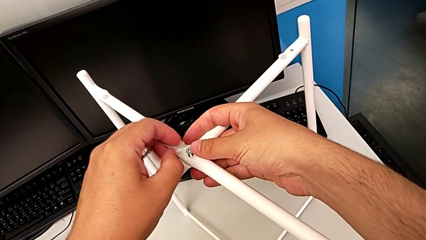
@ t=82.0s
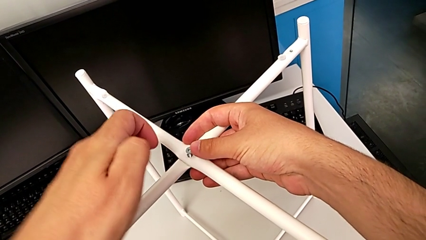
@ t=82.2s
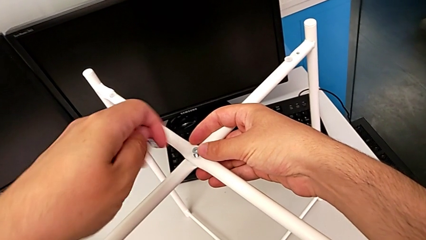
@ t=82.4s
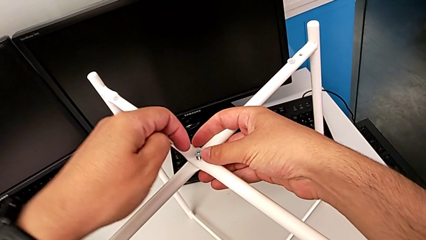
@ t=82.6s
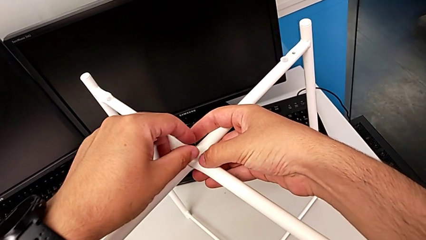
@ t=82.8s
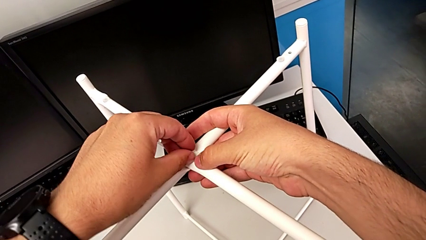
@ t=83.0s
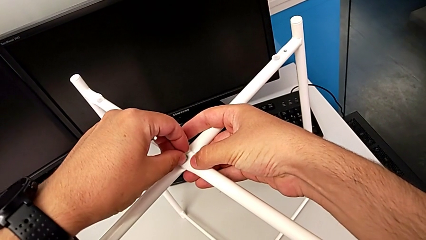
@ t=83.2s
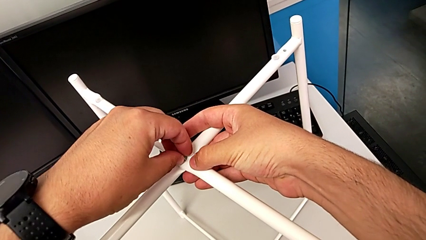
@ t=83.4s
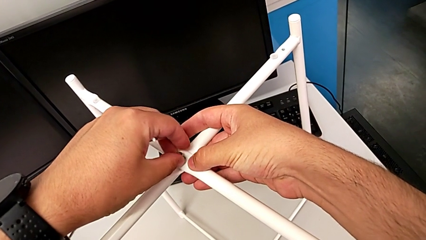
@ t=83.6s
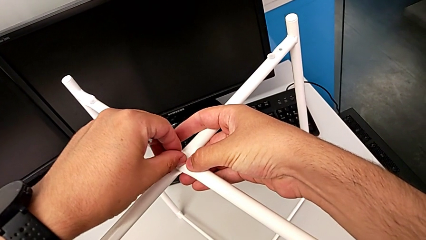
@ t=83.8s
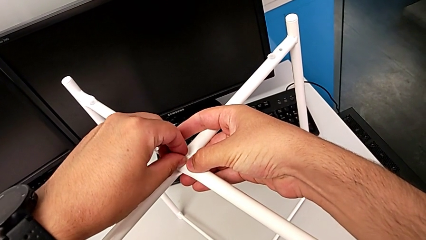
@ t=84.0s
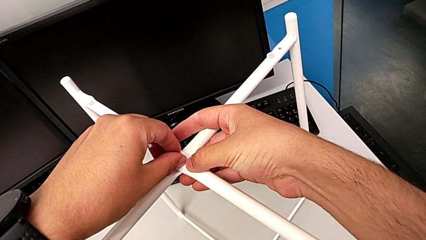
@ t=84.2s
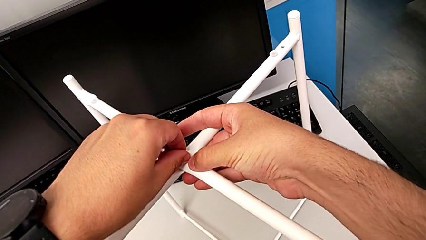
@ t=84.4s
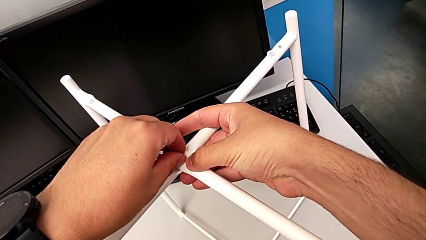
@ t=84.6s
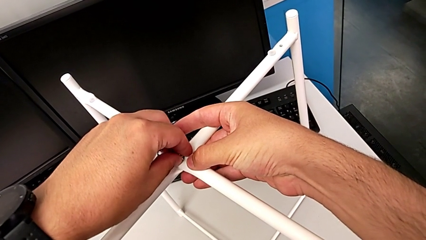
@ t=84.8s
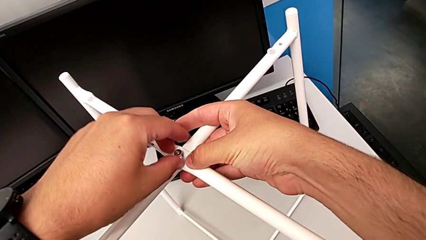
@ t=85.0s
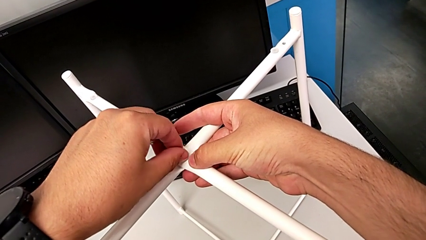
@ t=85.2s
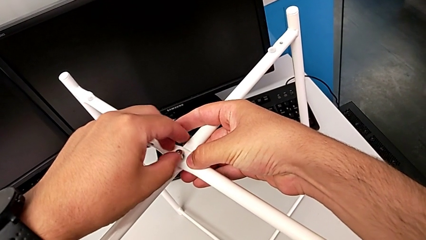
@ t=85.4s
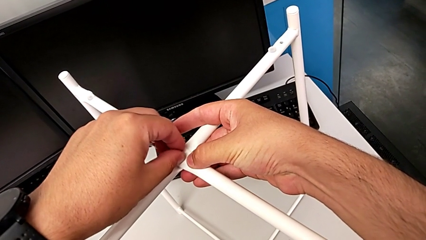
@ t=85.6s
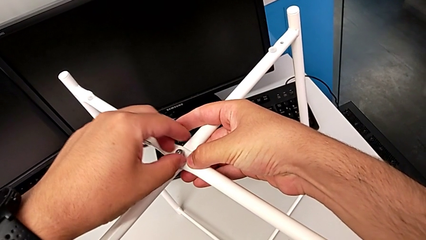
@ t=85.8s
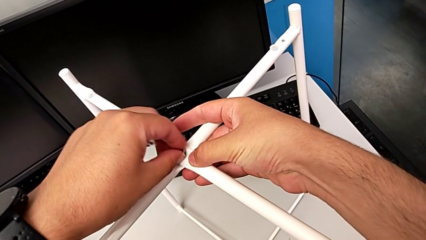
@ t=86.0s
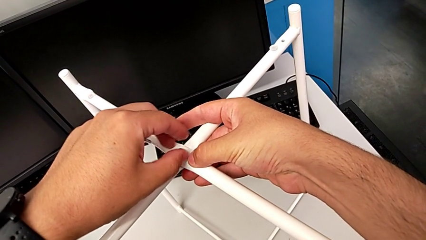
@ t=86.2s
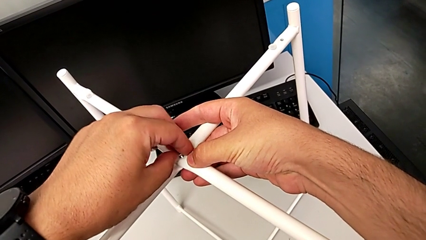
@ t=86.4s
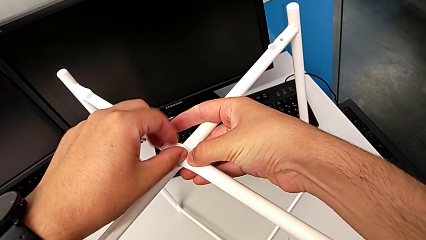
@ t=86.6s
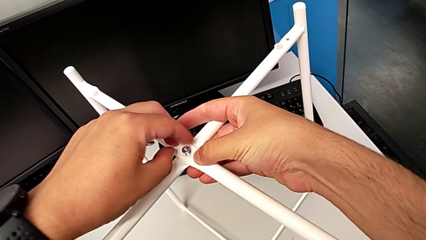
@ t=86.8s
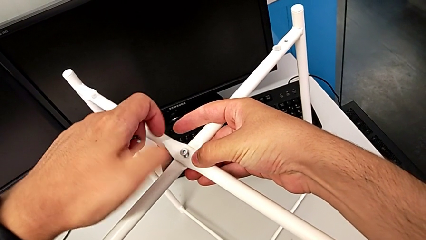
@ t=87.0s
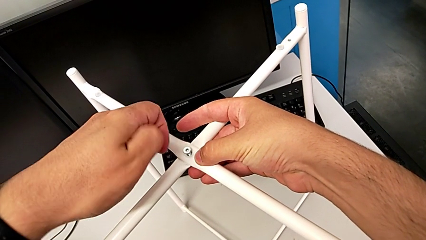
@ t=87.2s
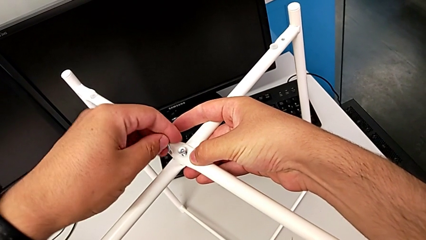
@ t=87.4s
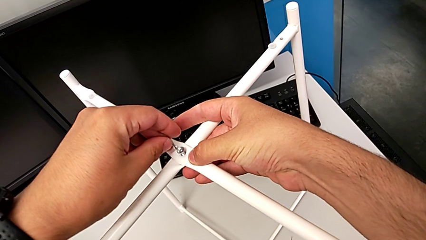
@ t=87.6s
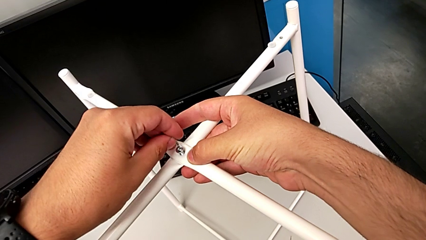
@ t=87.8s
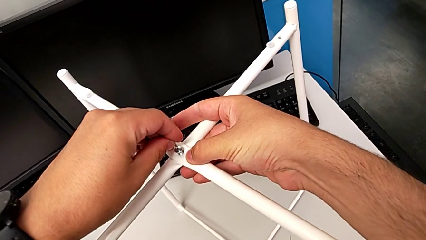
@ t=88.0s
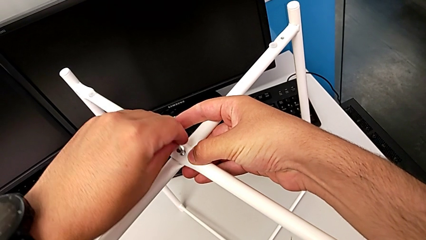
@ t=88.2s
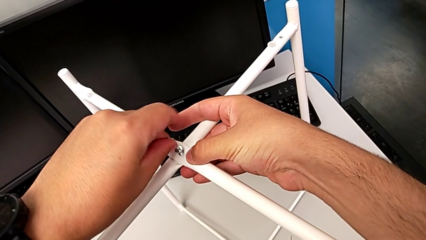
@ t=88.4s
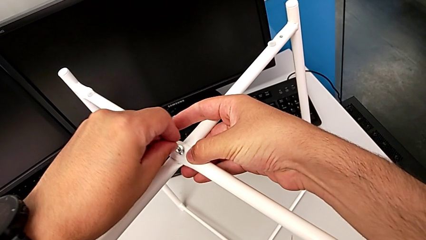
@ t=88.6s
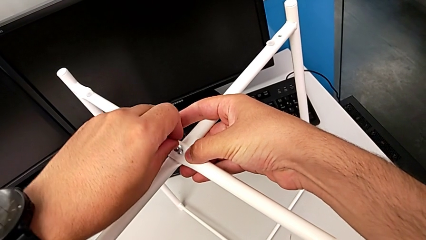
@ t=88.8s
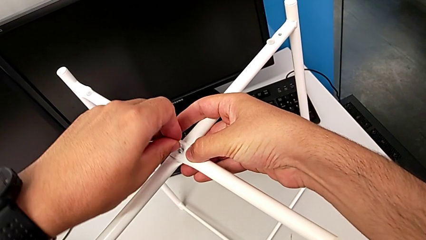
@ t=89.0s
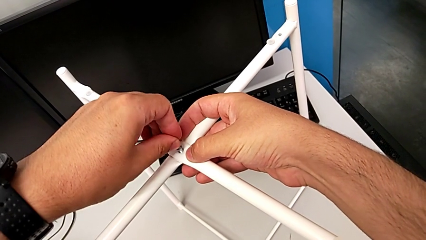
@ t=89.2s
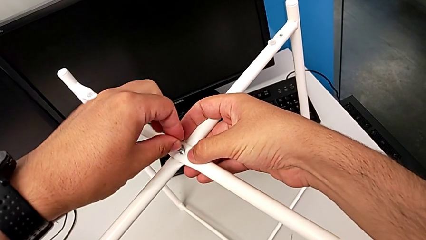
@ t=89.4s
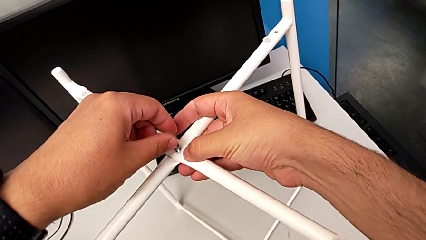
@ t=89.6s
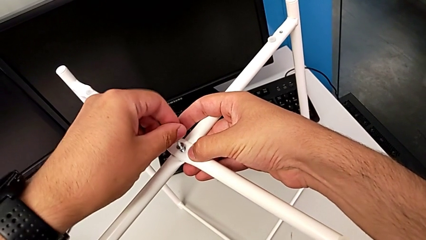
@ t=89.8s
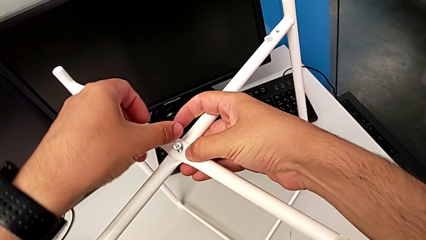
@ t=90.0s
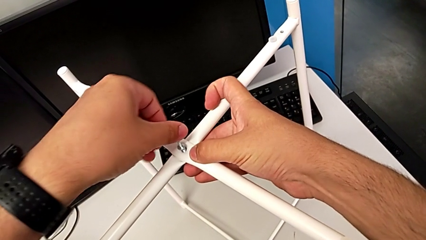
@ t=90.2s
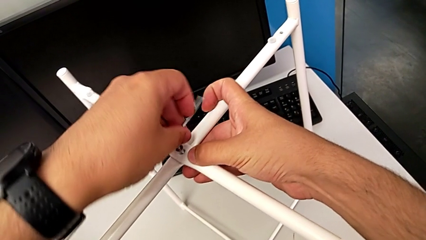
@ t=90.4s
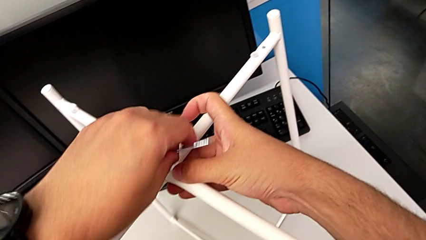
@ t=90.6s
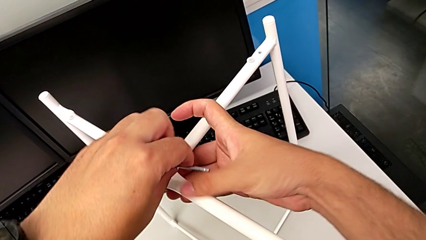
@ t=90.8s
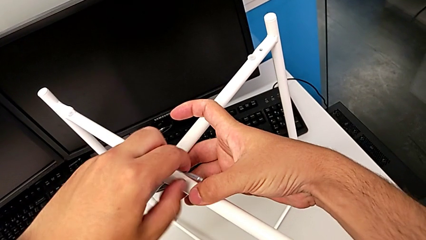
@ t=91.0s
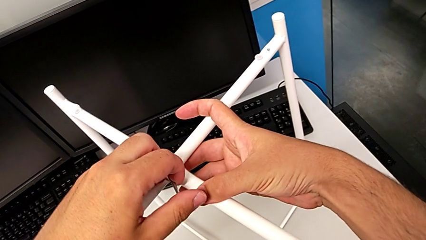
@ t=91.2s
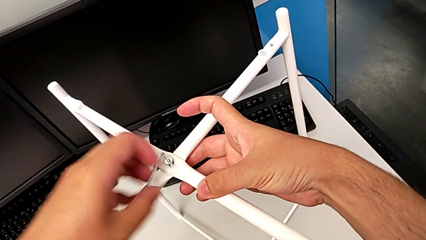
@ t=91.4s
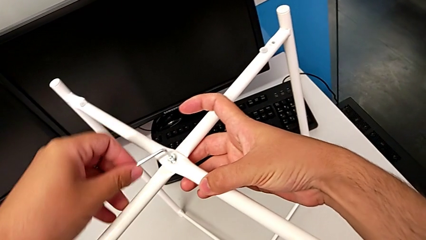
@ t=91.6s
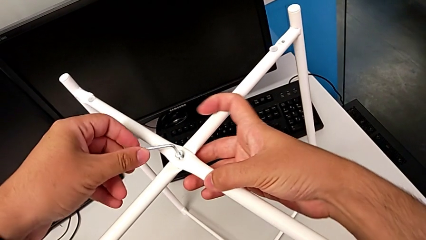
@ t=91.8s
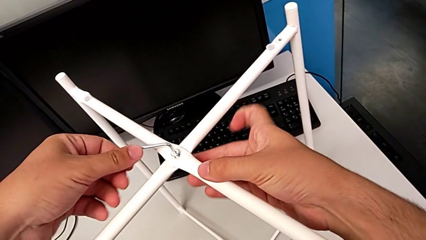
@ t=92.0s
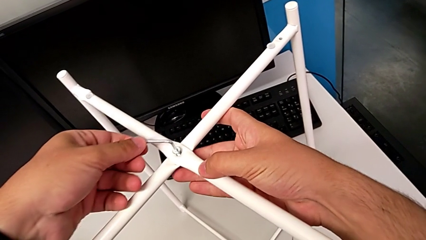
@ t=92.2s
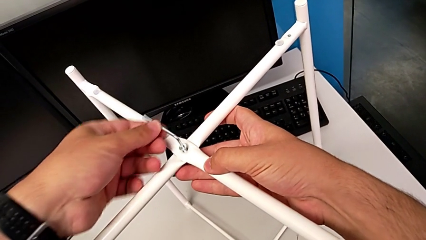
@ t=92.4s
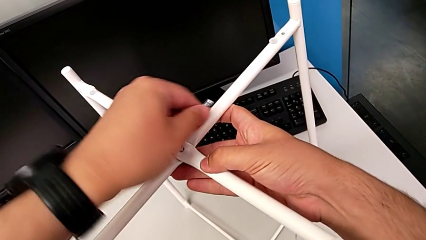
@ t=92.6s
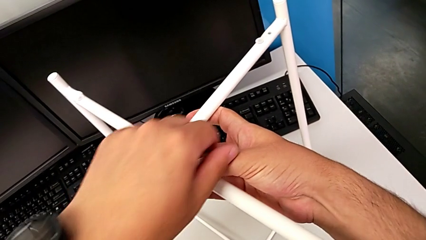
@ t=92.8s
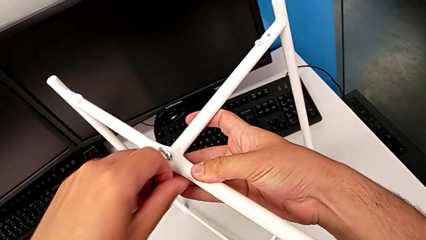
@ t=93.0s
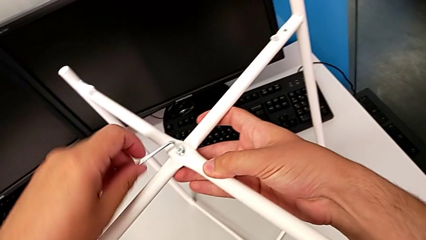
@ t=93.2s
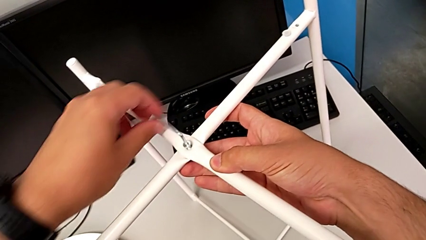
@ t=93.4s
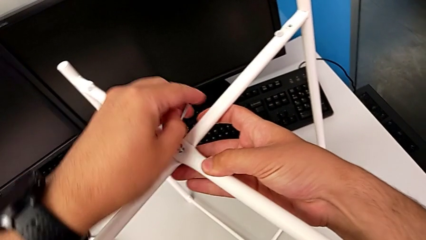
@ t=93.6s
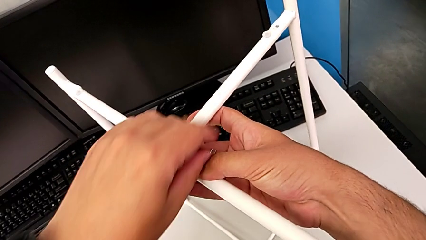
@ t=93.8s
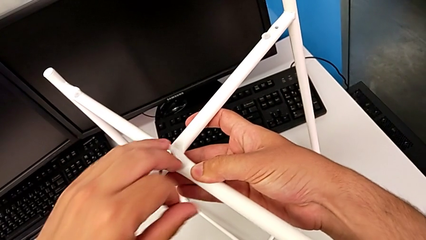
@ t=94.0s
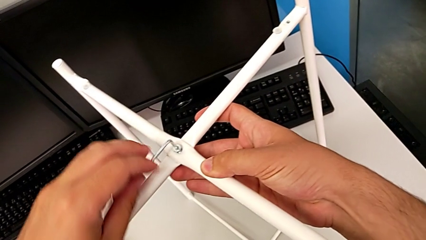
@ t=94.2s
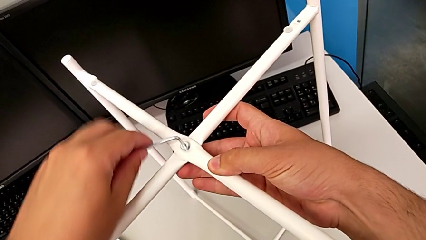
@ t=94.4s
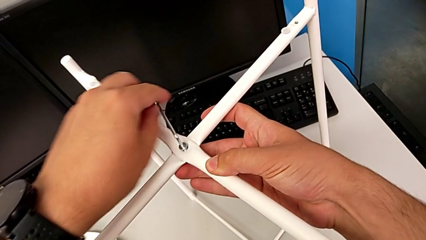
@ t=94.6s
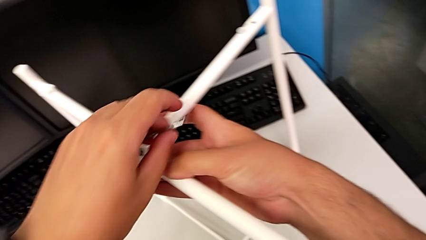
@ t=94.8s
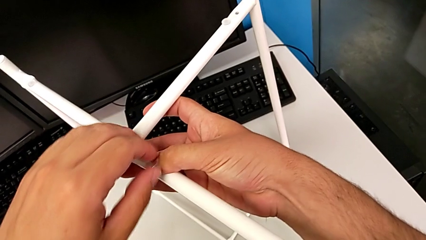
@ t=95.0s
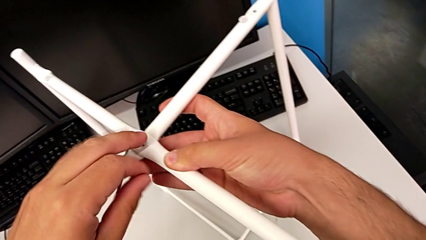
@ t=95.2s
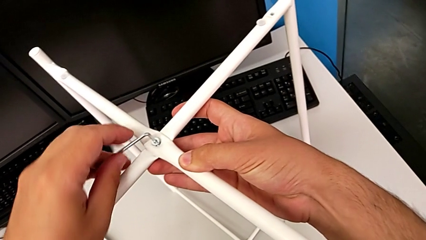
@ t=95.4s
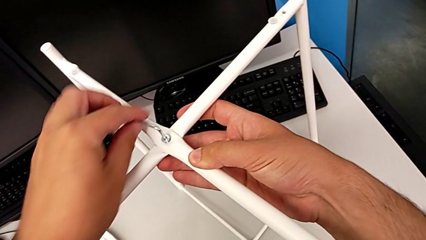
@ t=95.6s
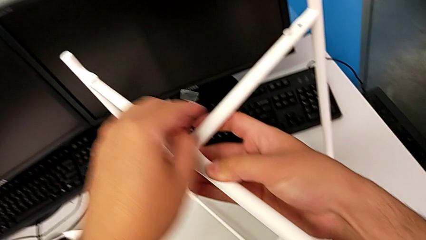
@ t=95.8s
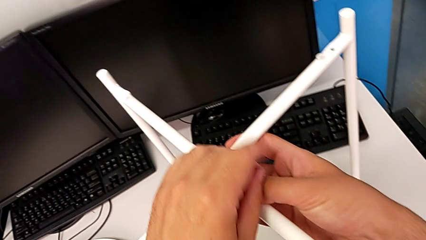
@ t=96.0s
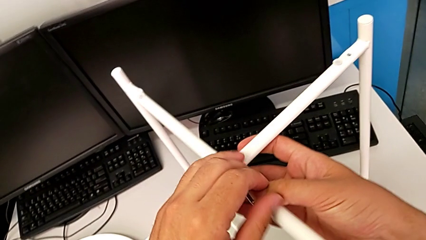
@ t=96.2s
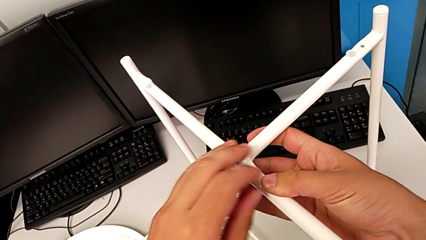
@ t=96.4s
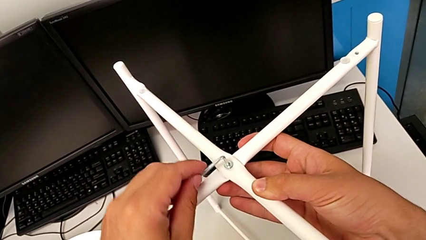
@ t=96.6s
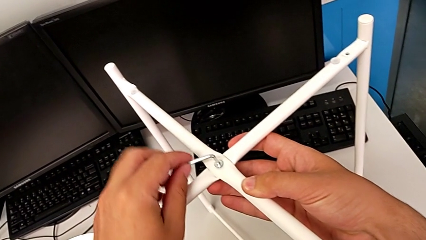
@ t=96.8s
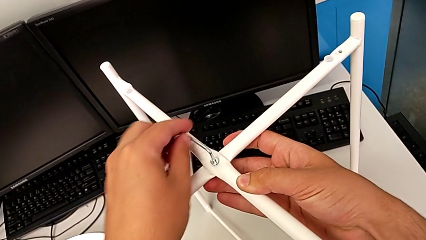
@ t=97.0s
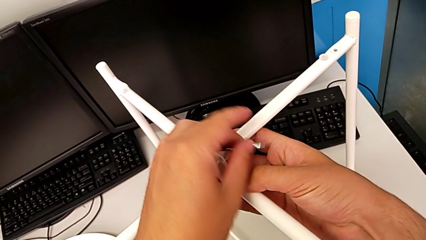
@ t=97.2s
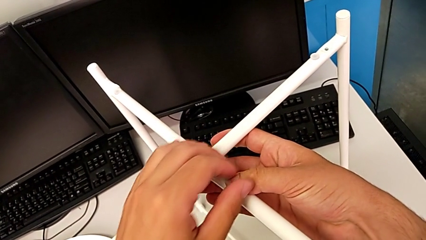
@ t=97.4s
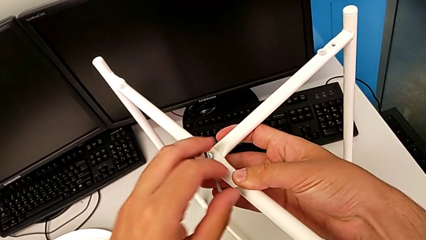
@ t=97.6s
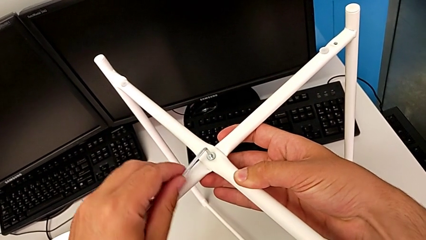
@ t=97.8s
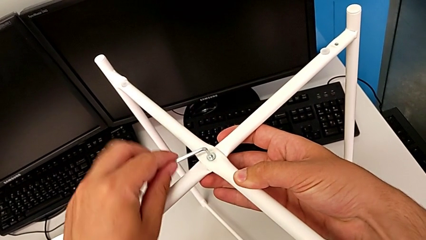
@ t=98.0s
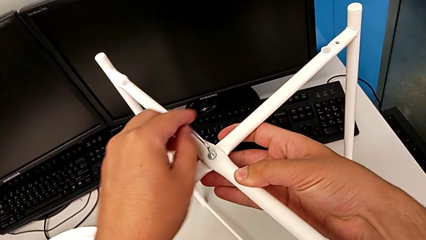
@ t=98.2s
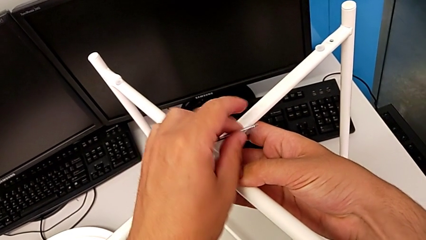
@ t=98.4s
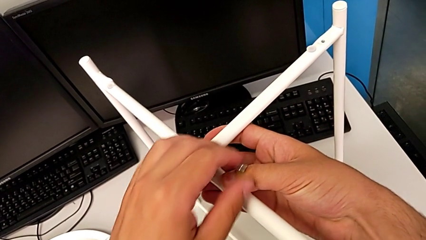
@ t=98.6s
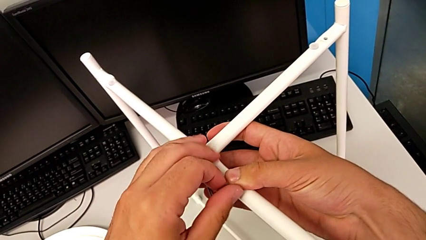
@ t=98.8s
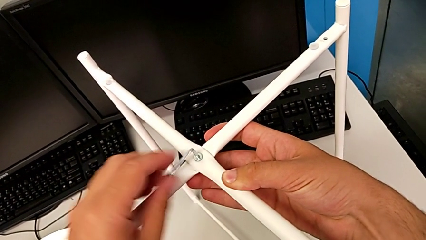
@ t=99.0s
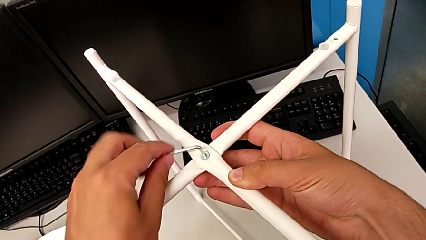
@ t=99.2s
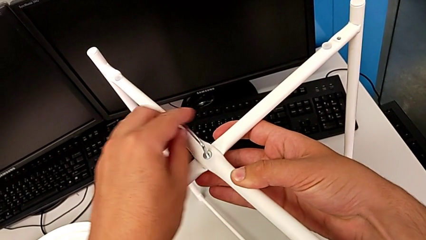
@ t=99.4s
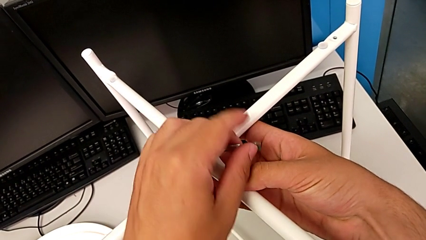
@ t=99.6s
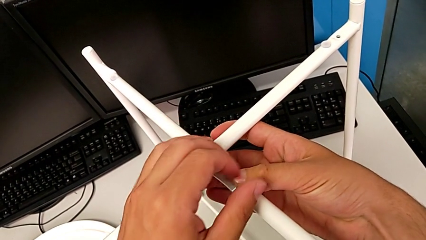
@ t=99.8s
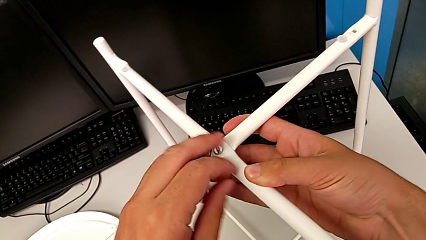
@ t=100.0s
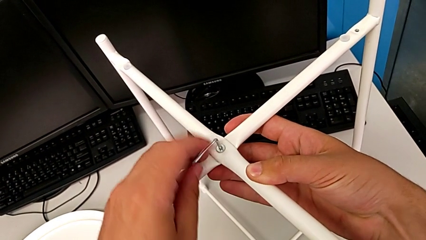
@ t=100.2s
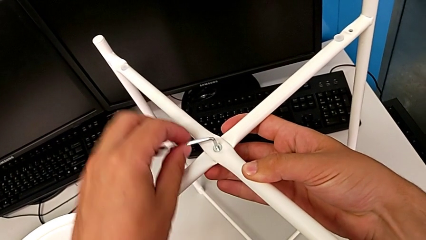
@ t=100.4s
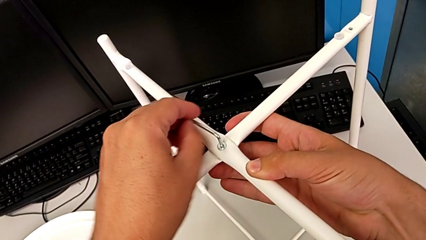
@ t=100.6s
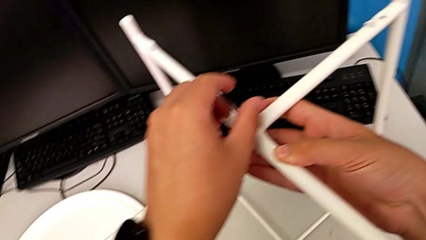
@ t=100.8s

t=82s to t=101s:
The camera wearer is assembling the top screw onto the leg. They inspect the hex socket head, screw it, insert the Allen wrench and begin to screw the hex socket head.
